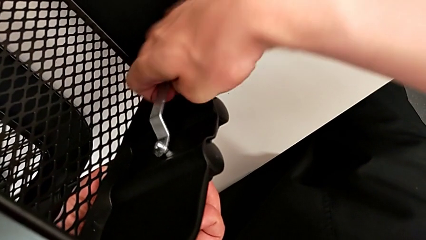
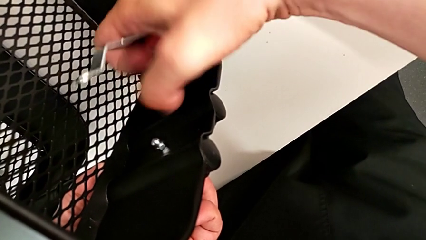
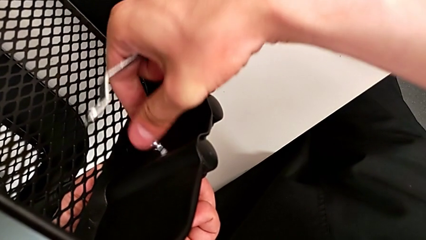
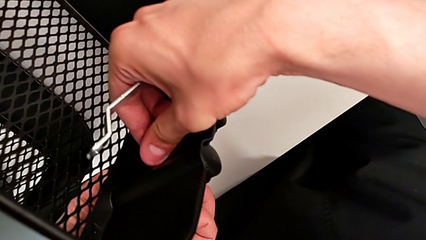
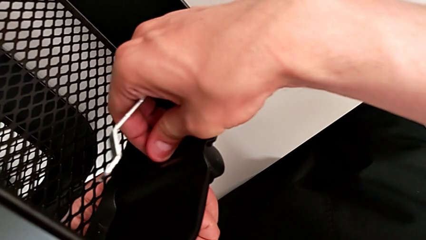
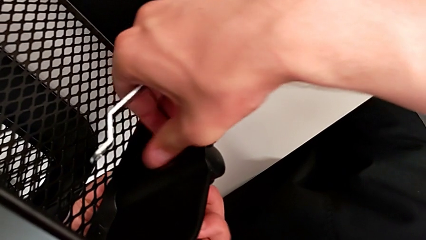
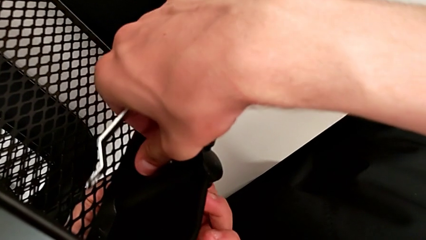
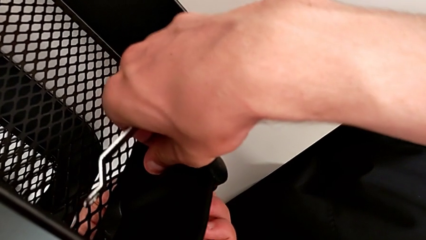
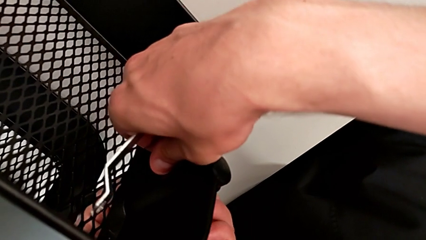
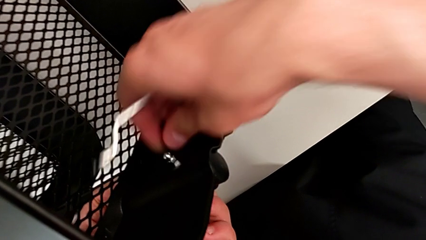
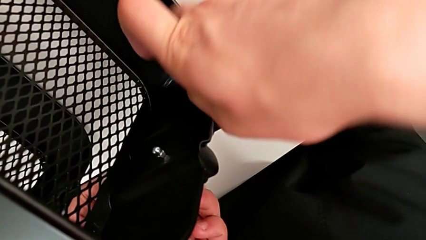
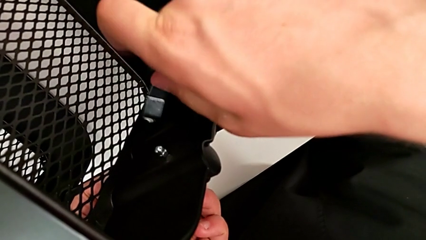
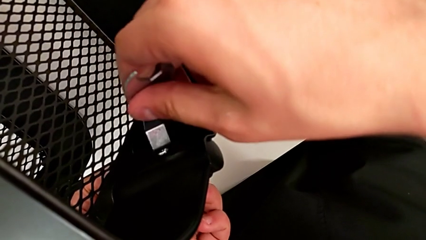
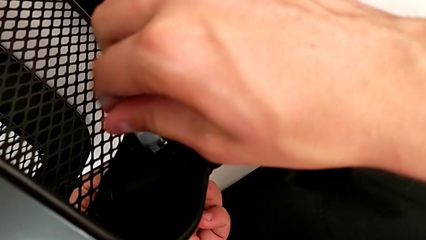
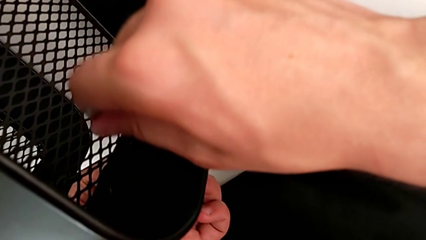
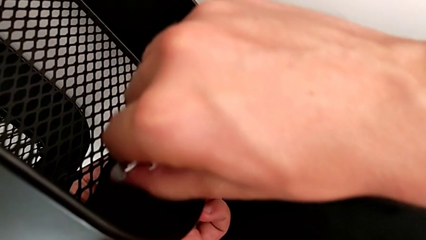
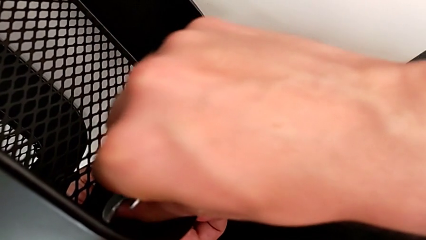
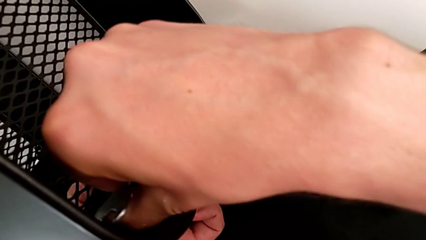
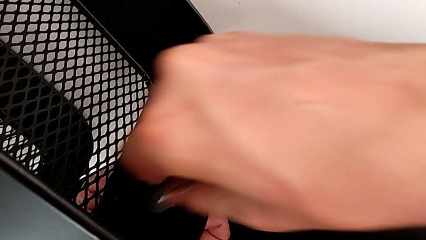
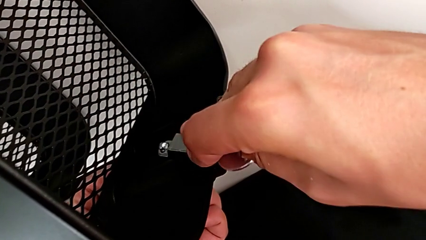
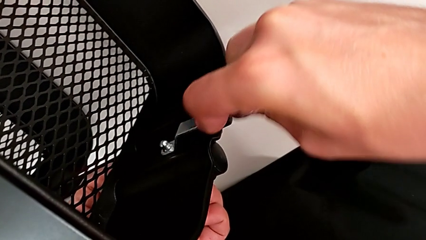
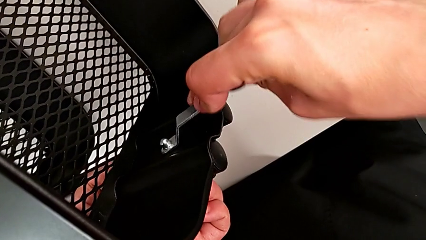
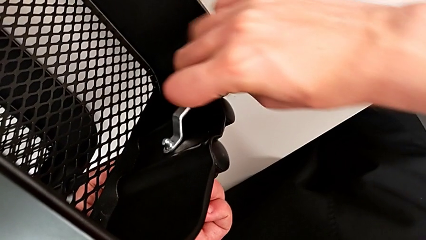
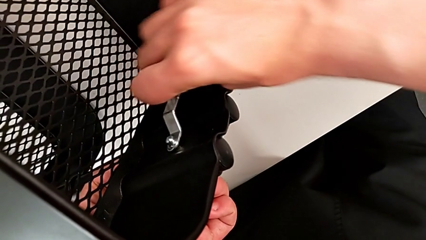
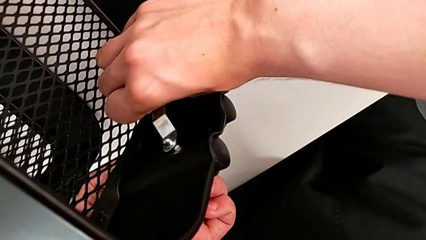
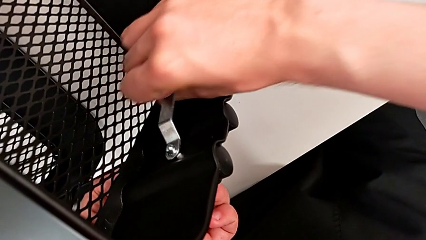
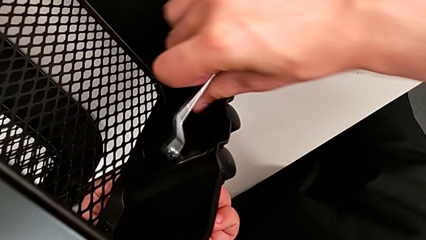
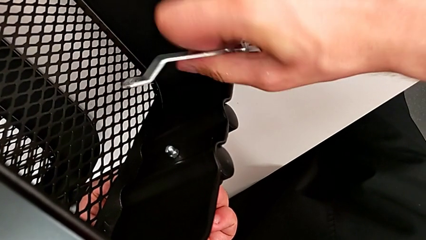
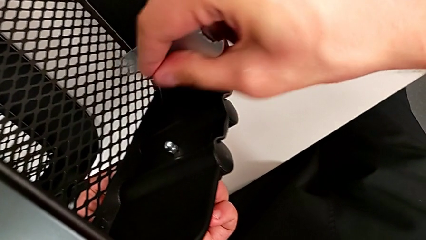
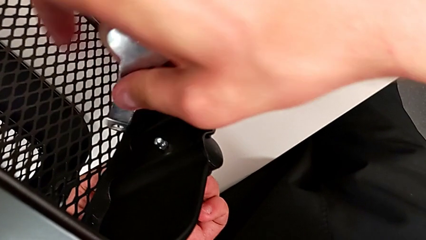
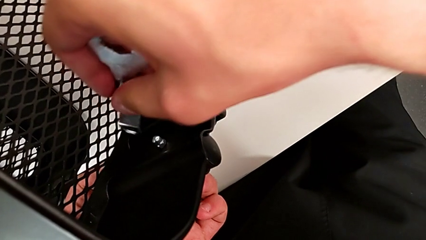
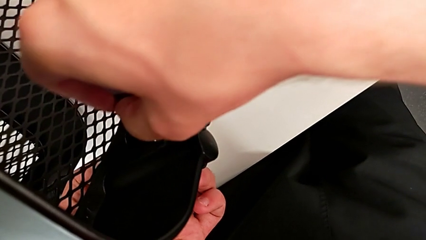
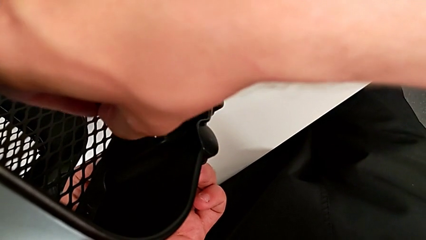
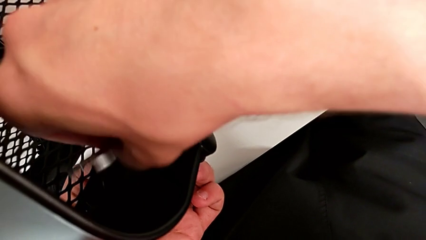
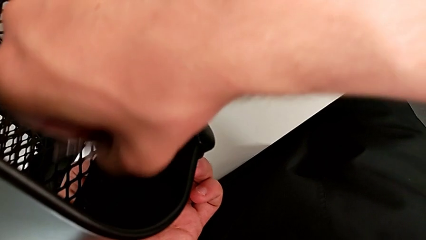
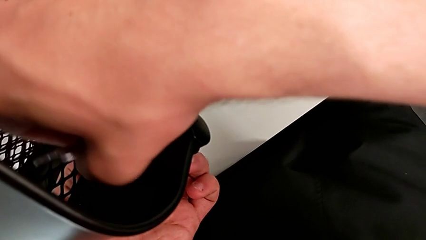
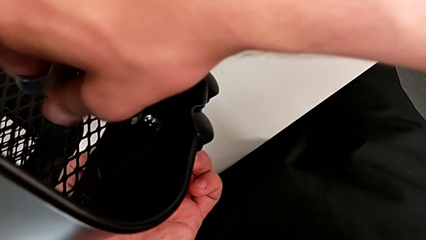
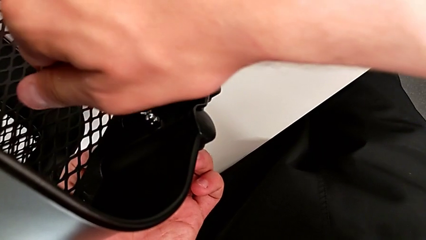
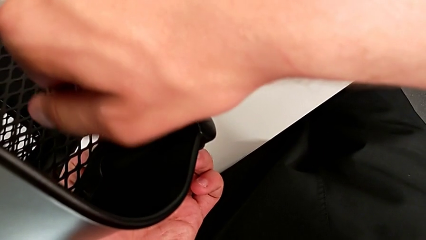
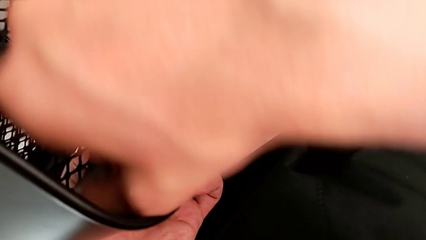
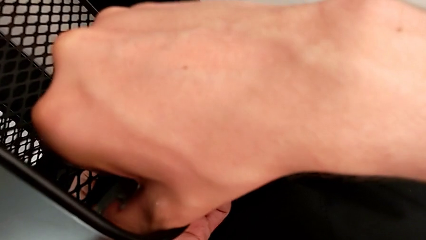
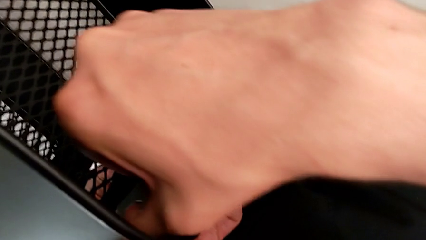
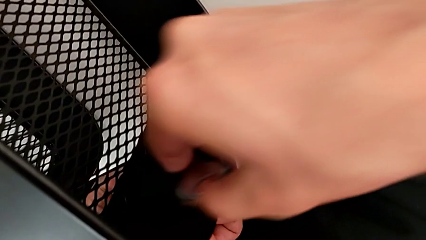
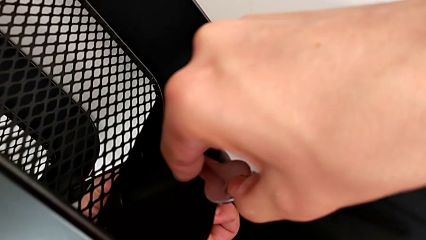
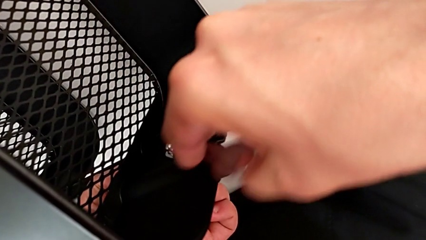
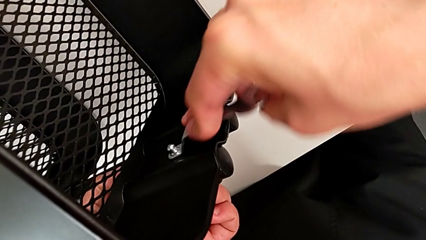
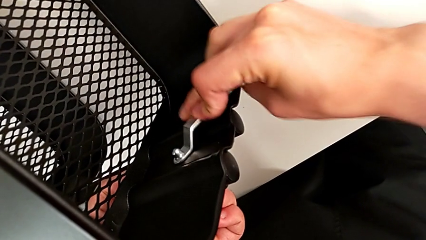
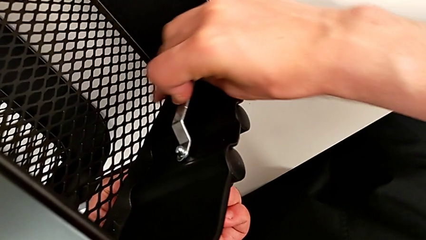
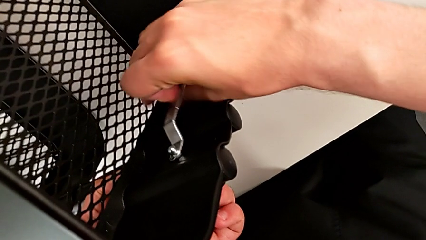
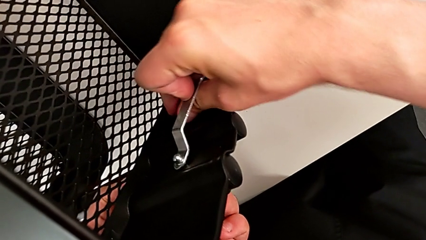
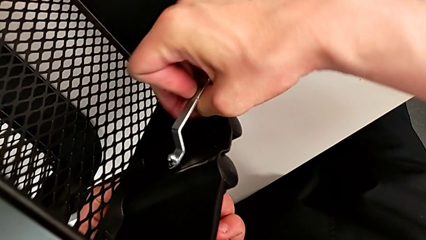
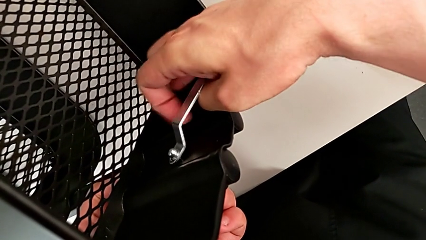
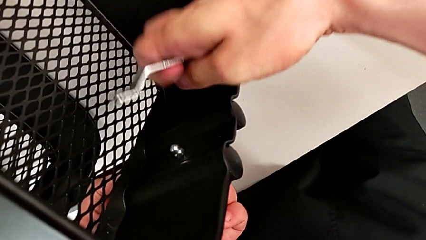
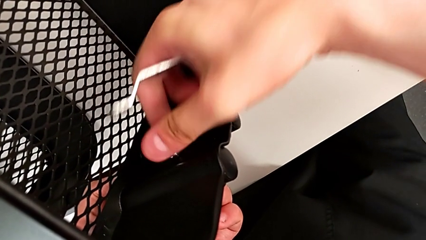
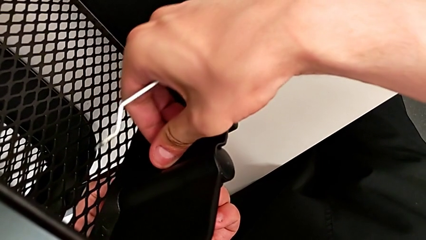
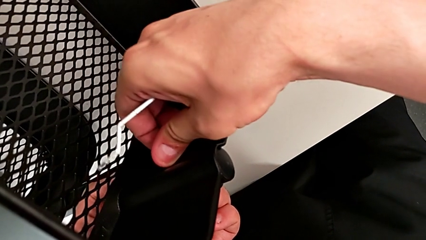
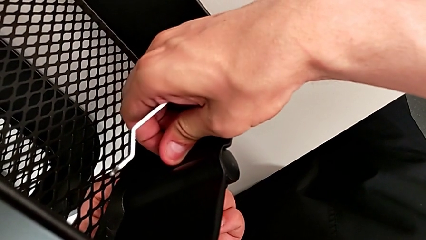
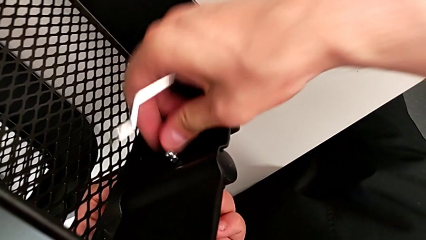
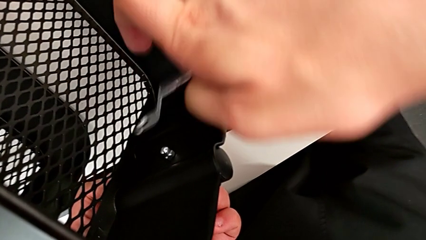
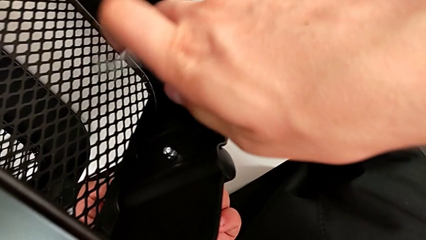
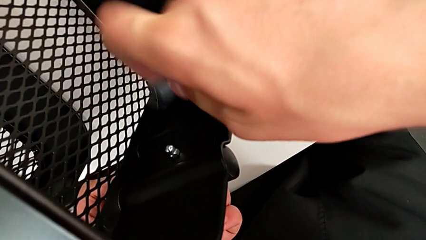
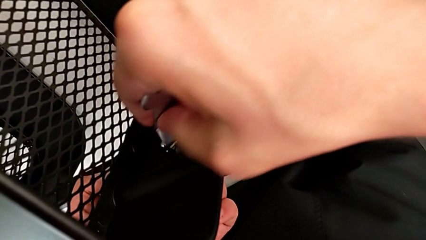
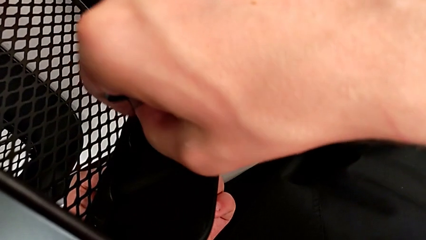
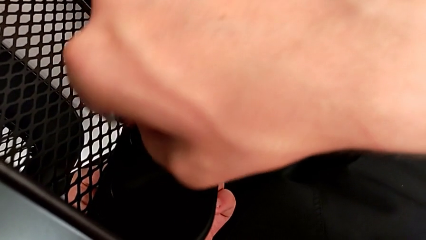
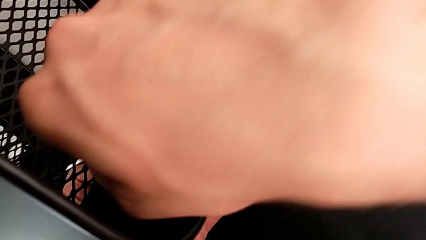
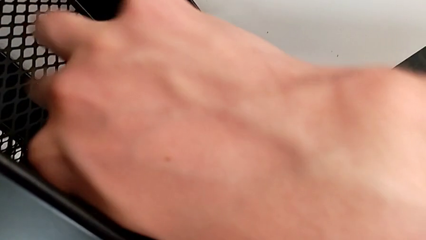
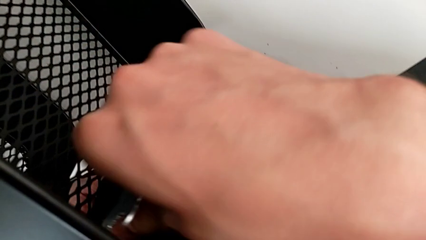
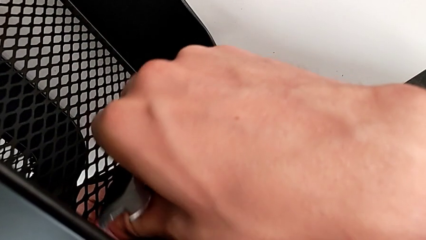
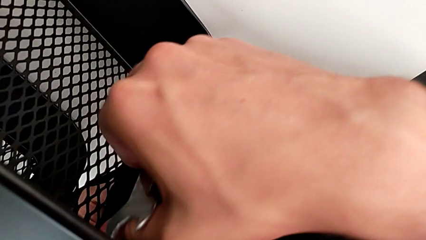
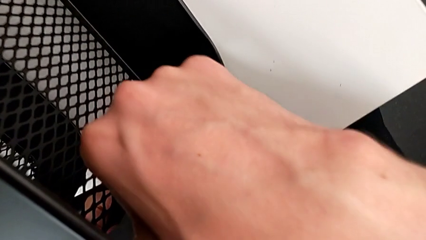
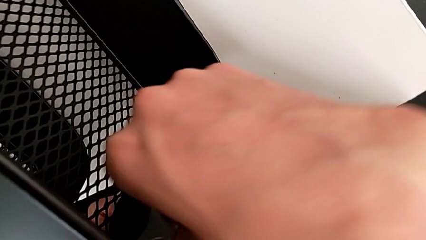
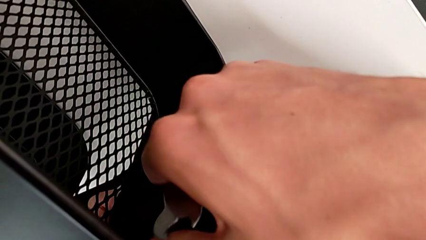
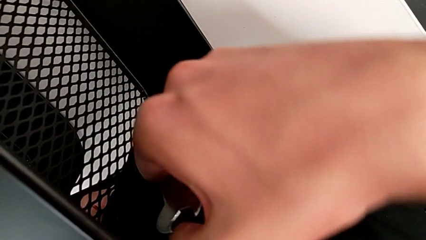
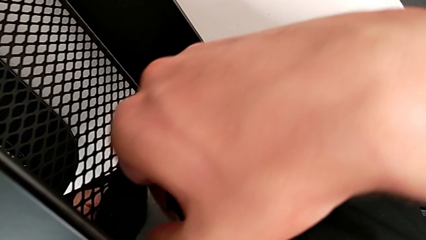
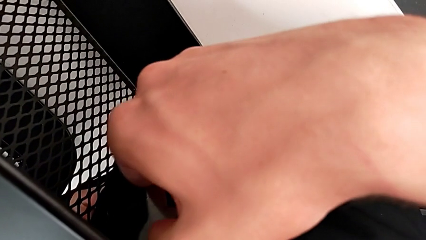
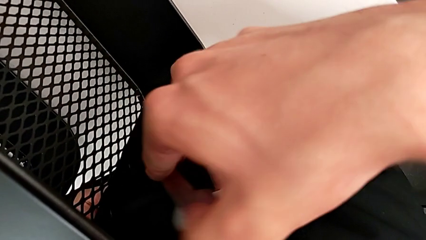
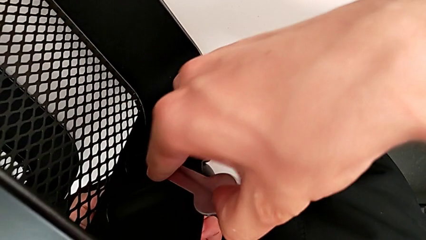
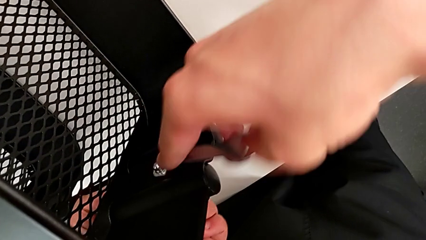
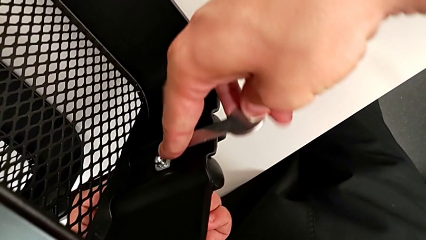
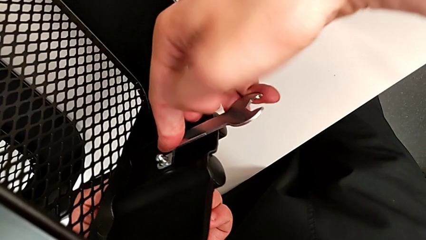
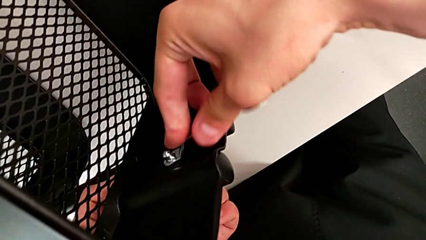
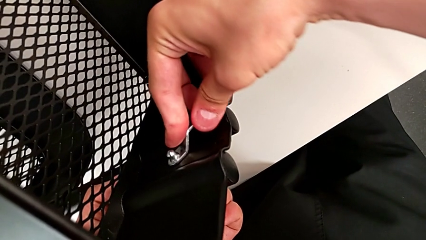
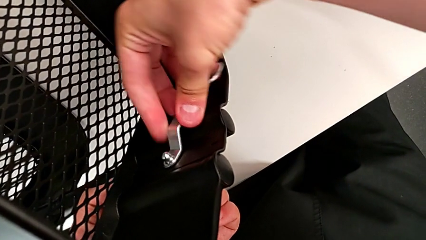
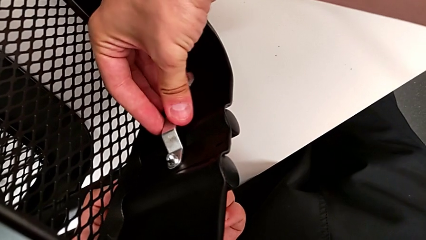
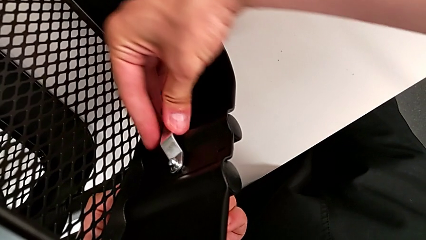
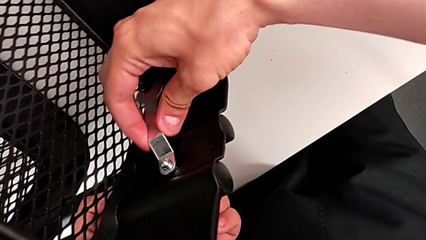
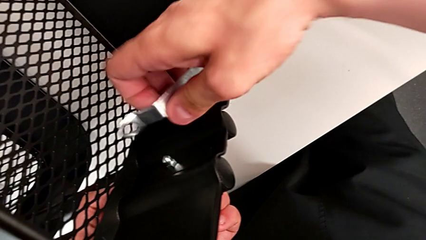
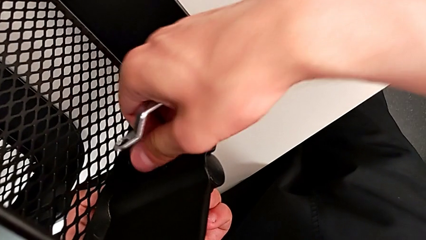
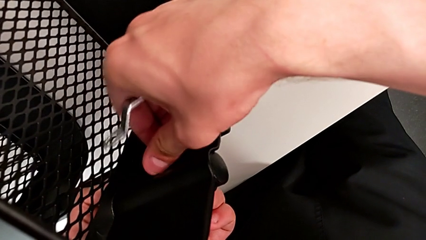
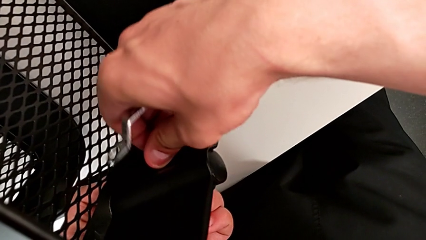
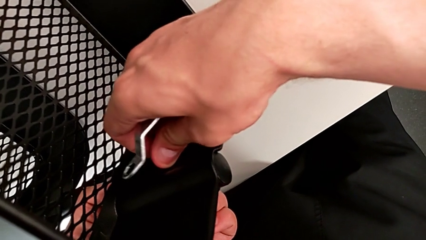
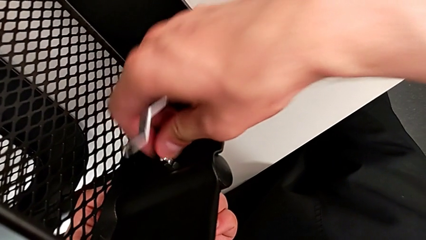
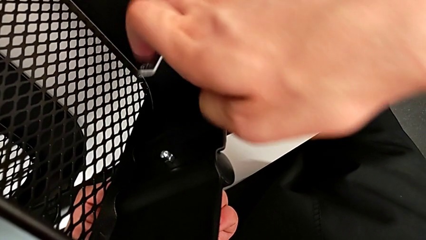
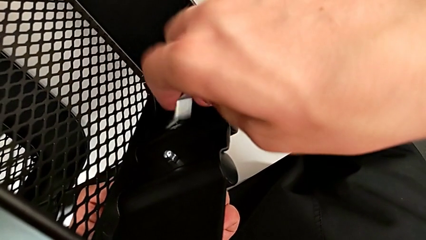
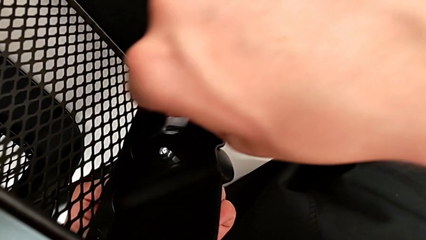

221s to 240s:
The camera wearer is unscrewing the brackets of the top tray. They unscrew the third hexagon cap nut, insert the fourth hexagonal wrench and unscrew the third hexagon cap nut twice.
